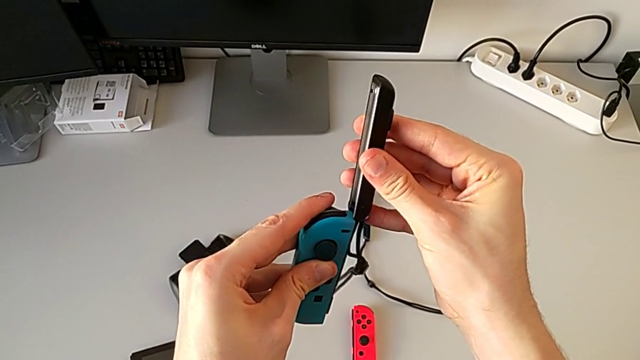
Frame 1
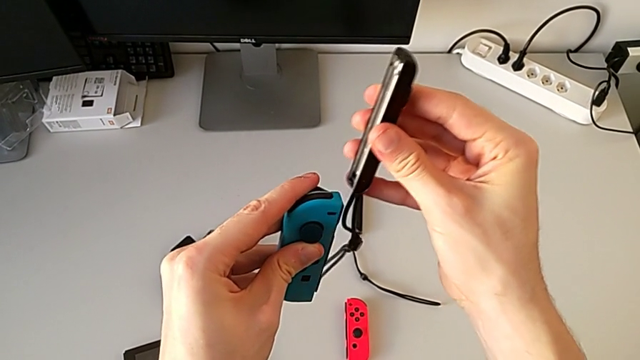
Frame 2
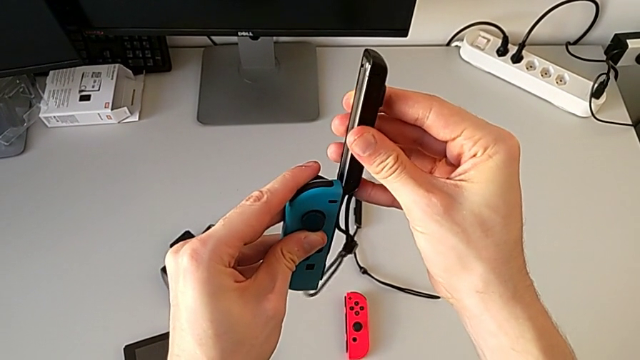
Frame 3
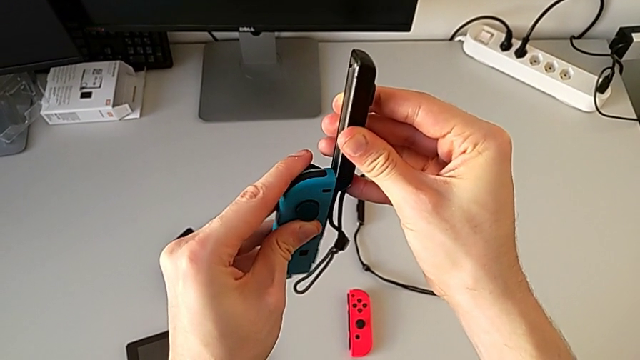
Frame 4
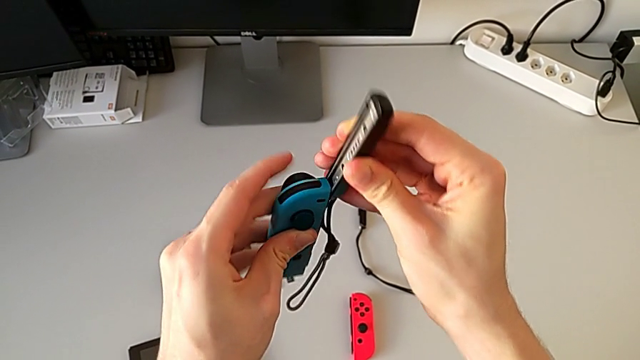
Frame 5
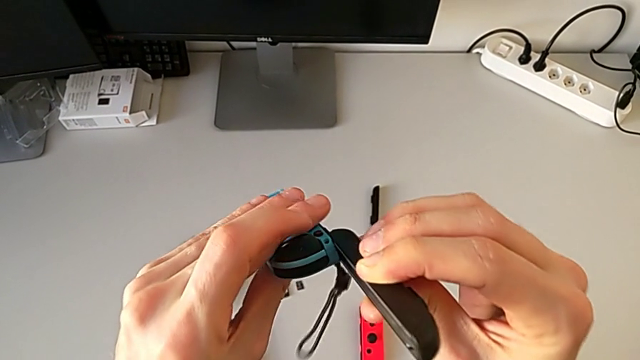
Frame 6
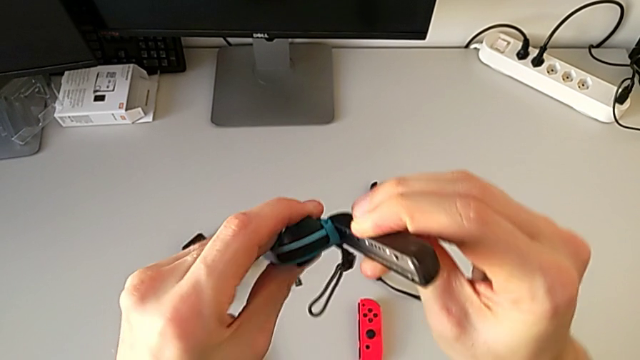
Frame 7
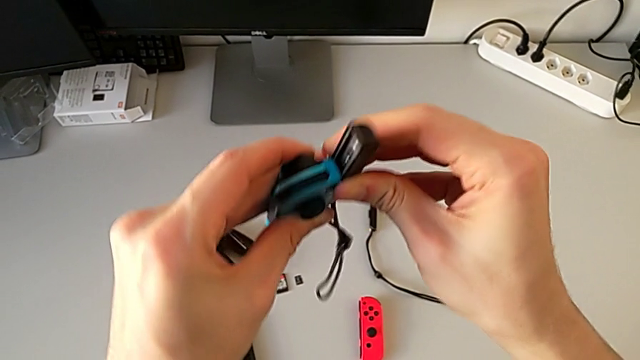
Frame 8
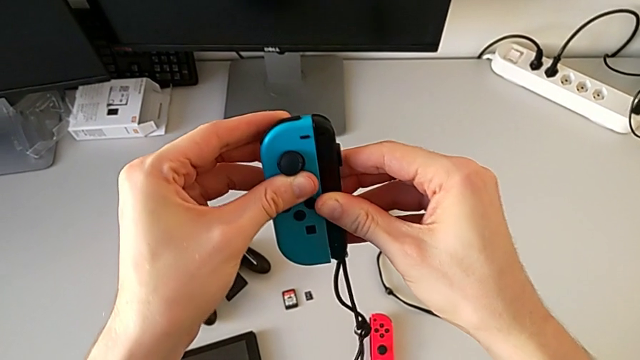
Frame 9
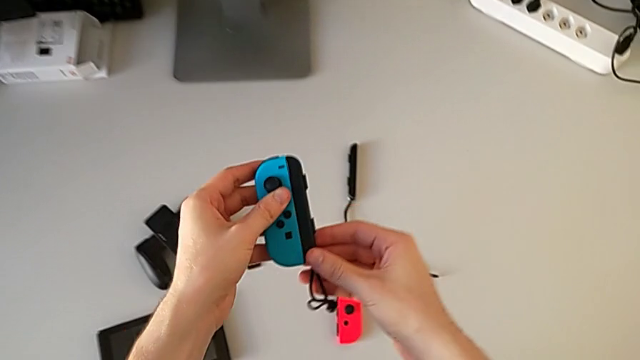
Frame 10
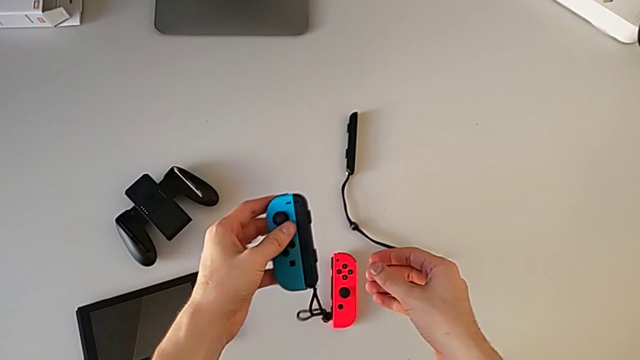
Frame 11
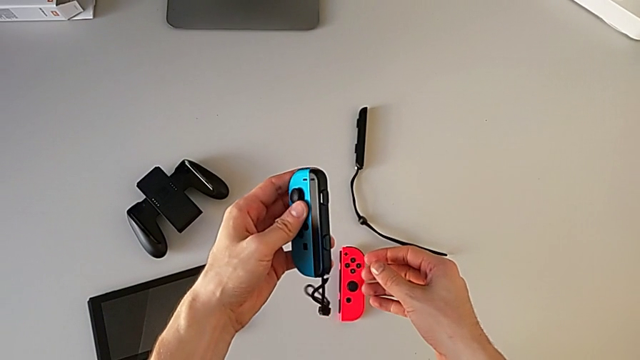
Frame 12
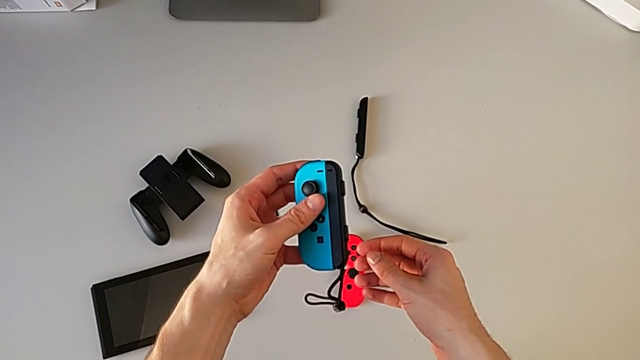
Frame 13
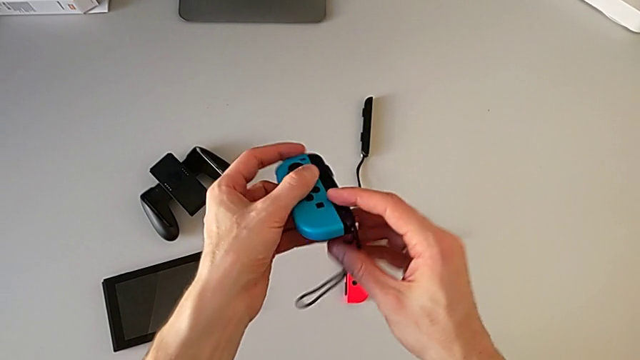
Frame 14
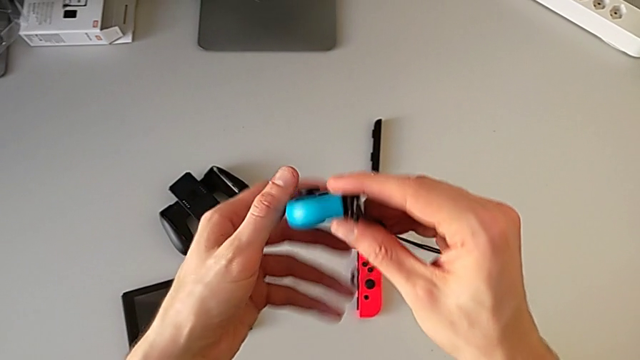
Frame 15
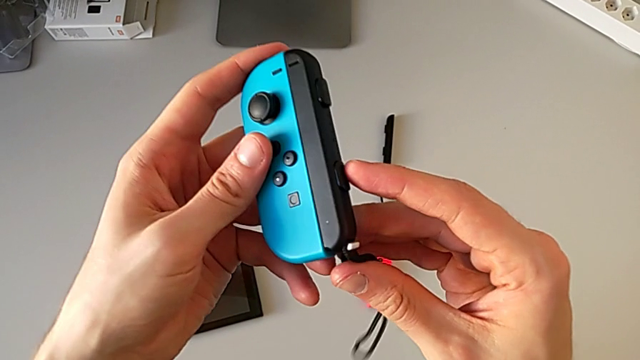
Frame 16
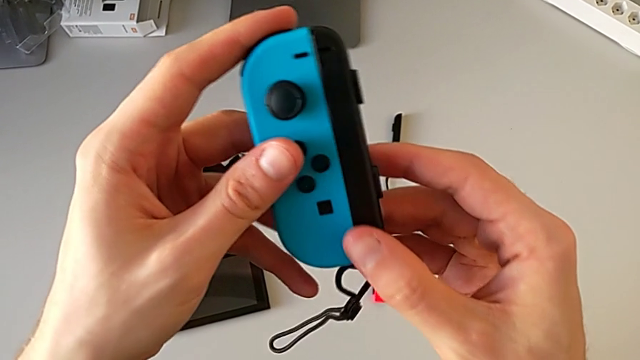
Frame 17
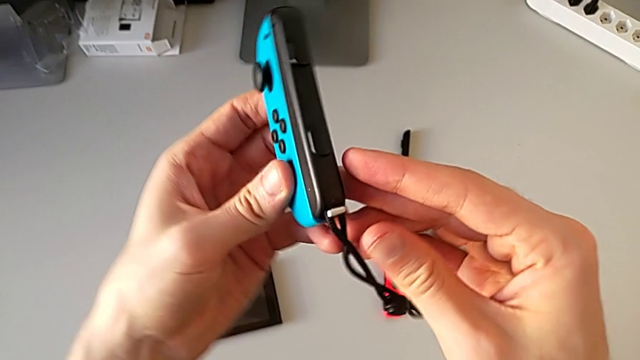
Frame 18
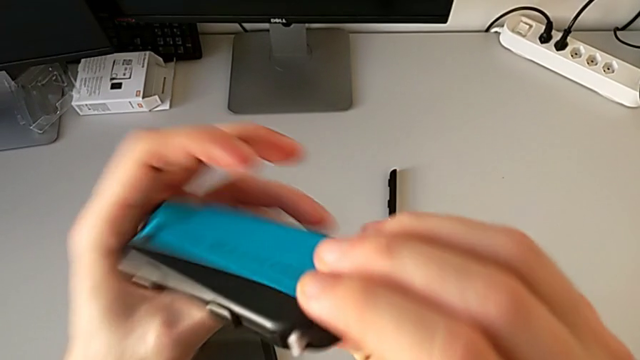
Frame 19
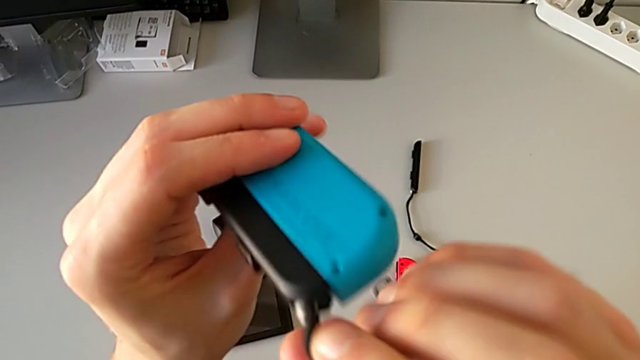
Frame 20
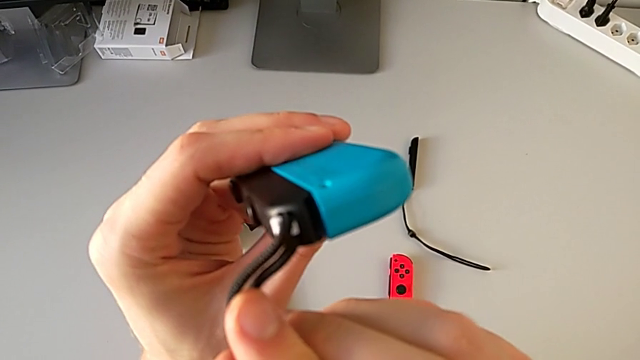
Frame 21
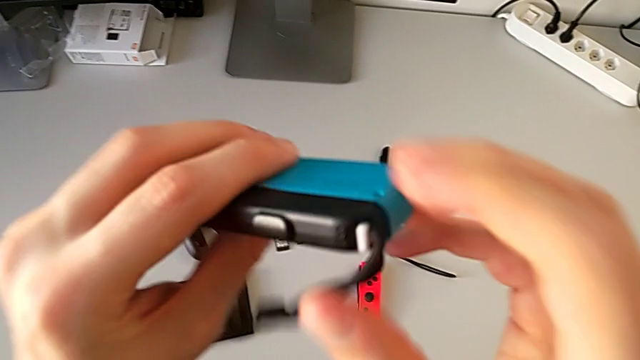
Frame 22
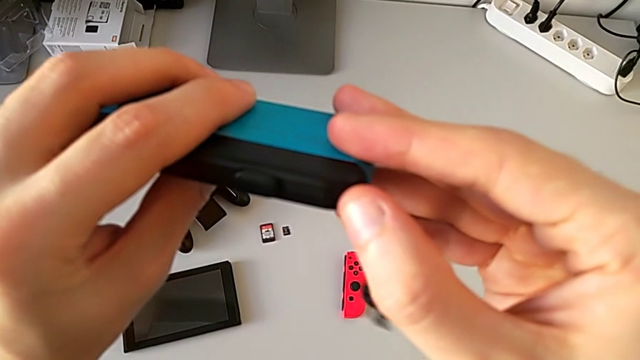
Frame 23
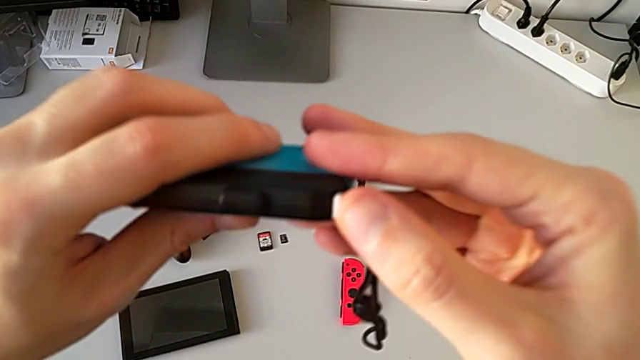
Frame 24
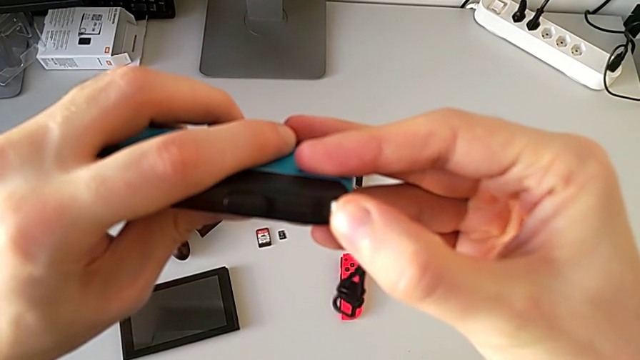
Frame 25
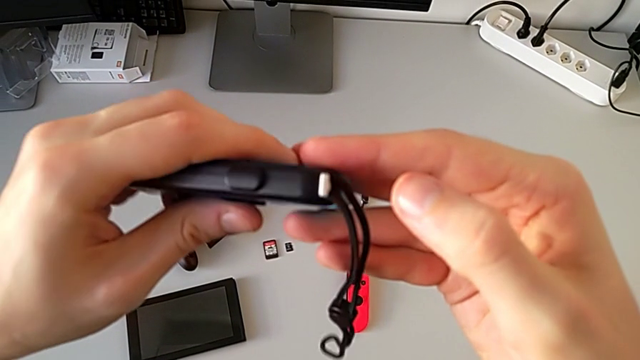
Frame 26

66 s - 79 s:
The camera wearer is exchanging the Joy-Con controllers from the Joy-Con comfort grip for the Joy-Con straps. They assemble the blue Joy-Con controller, inspect the Joy-Con strap lock and lock the blue Joy-Con strap lock.

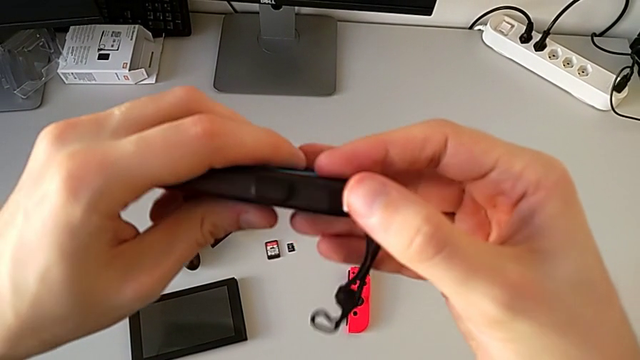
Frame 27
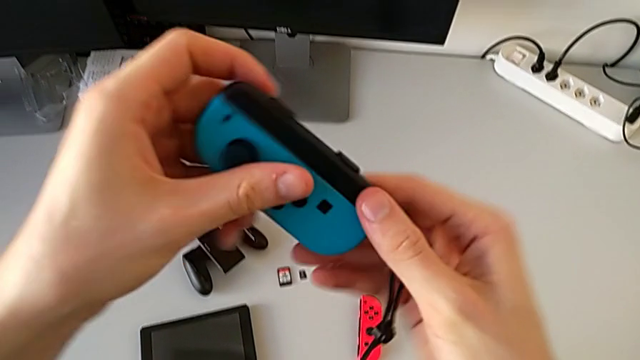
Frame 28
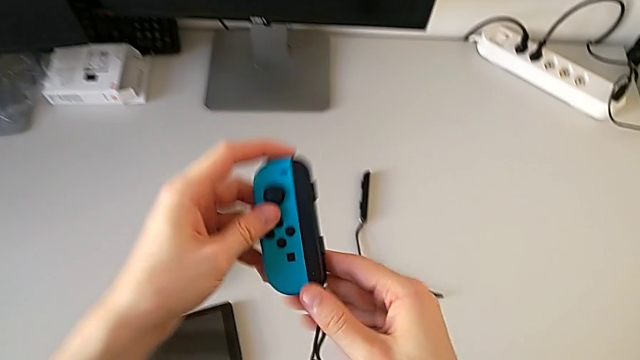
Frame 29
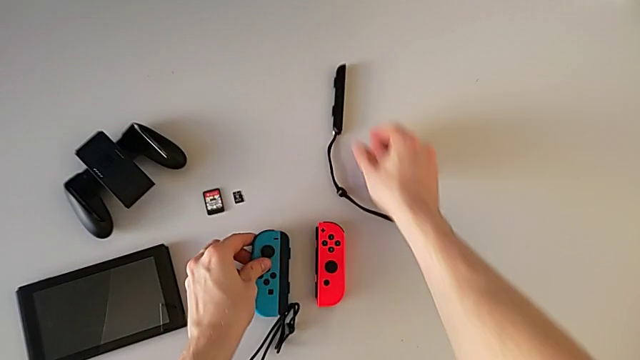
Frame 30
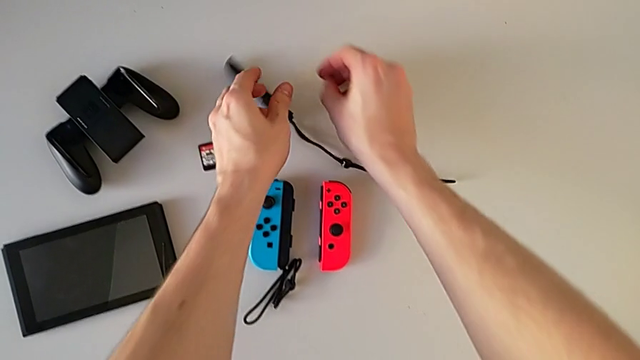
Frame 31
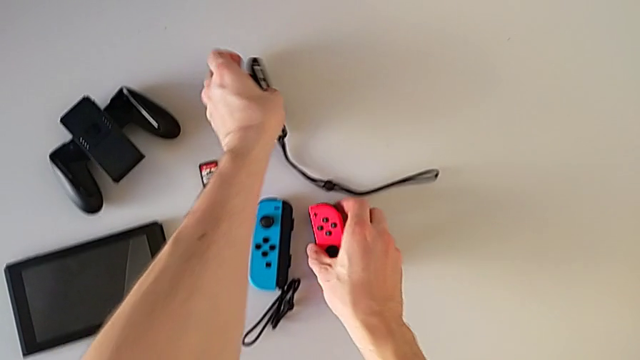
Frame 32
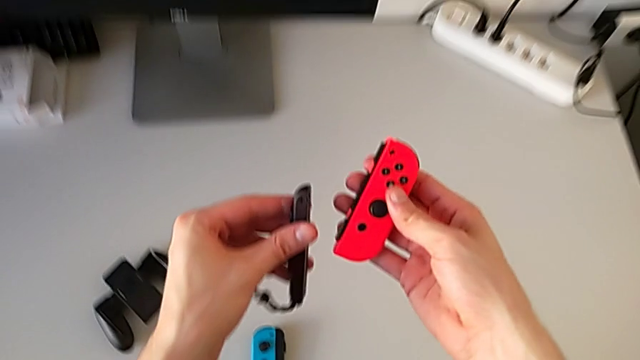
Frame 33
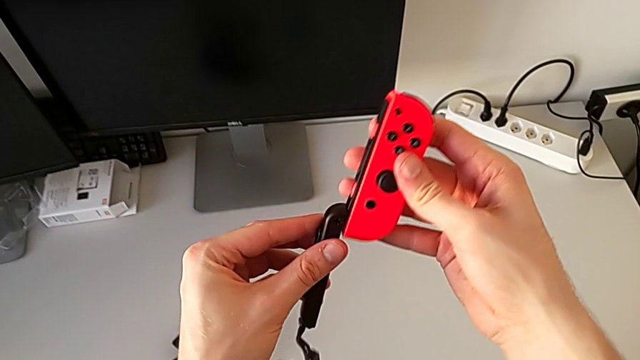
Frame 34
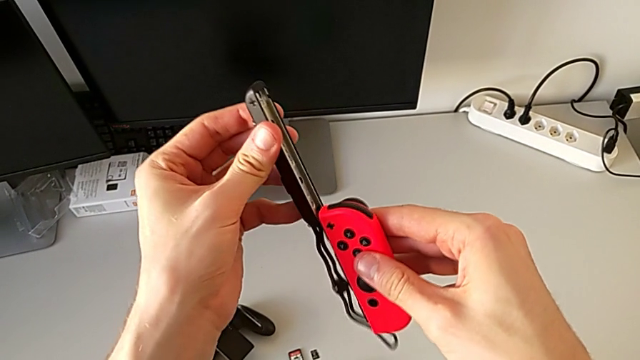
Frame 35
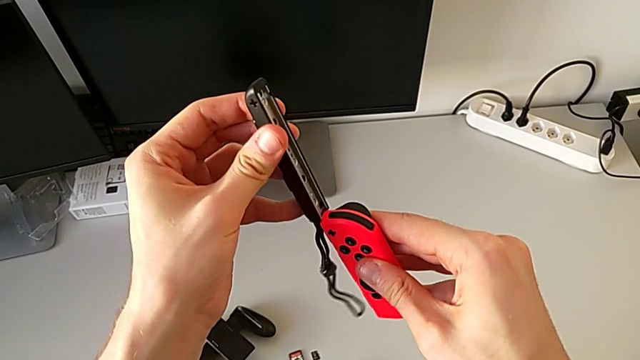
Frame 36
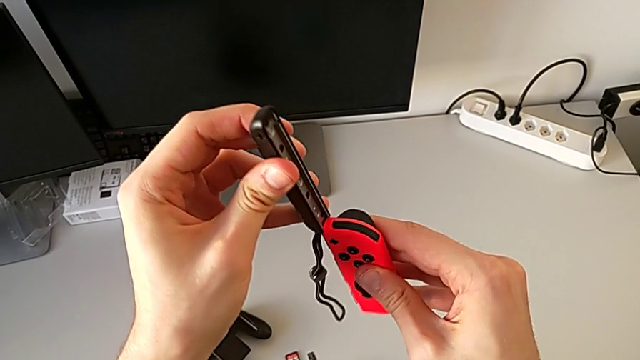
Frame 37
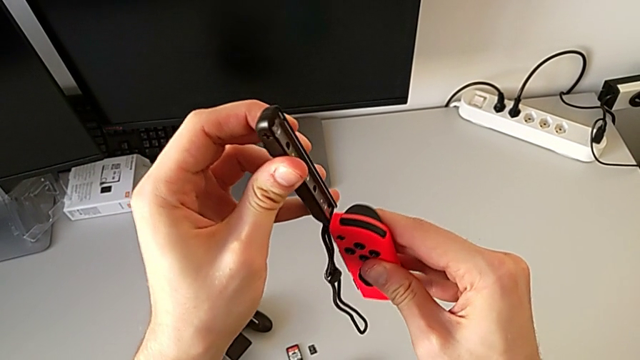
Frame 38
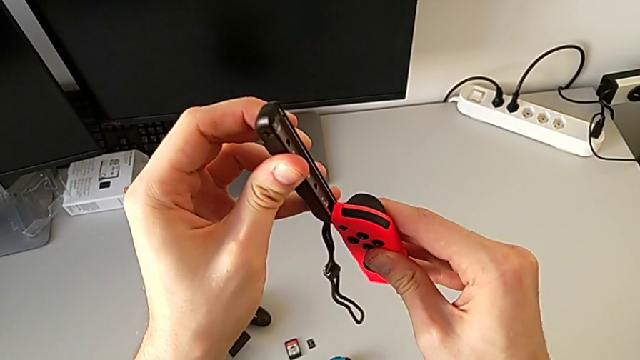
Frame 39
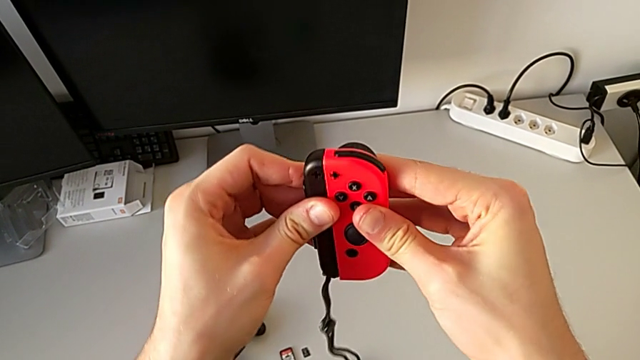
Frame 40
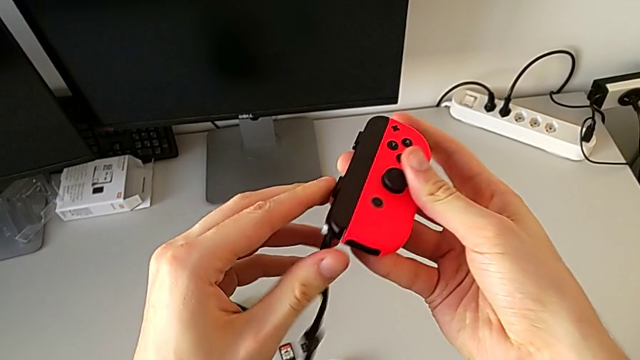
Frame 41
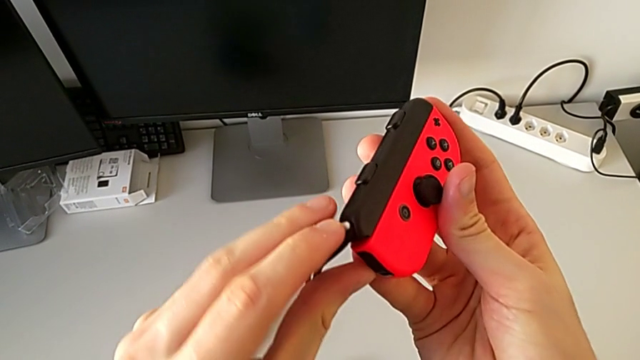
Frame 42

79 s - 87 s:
The camera wearer is exchanging the Joy-Con controllers from the Joy-Con comfort grip for the Joy-Con straps. They place the Joy-Con strap, assemble the red Joy-Con controller and begin to lock the Joy-Con strap lock.
